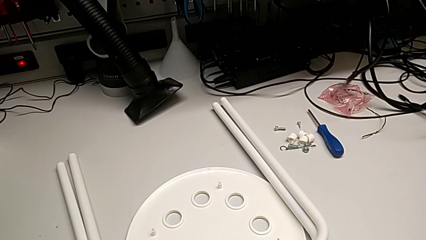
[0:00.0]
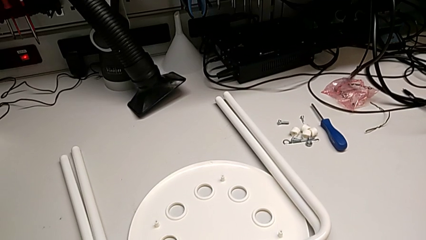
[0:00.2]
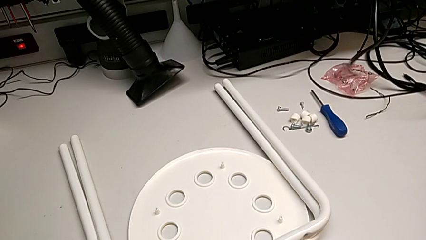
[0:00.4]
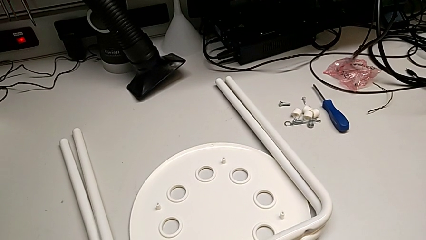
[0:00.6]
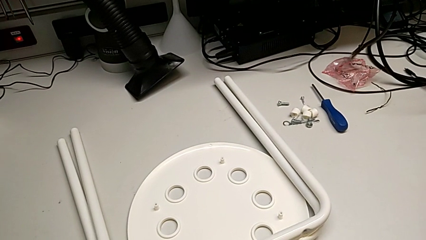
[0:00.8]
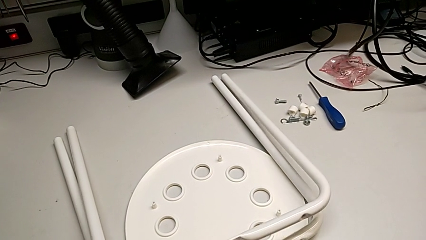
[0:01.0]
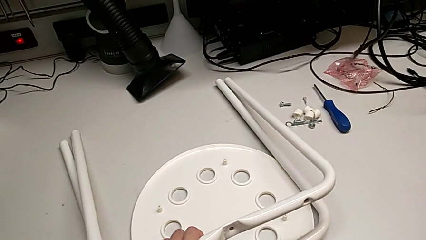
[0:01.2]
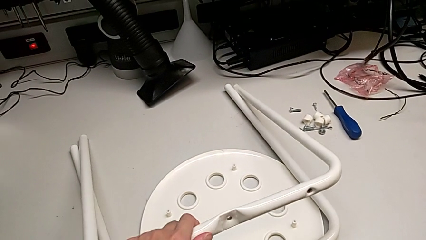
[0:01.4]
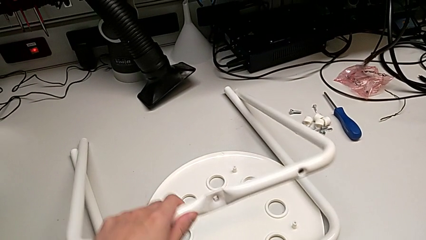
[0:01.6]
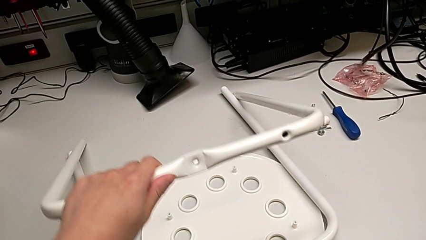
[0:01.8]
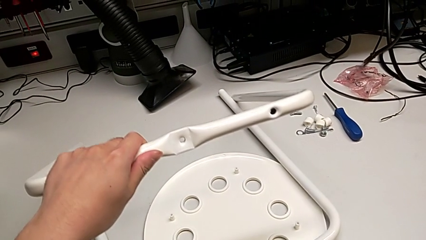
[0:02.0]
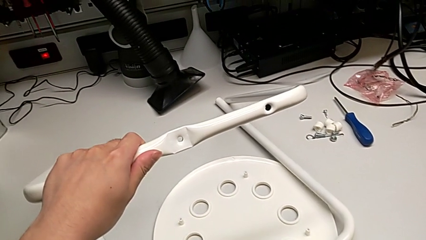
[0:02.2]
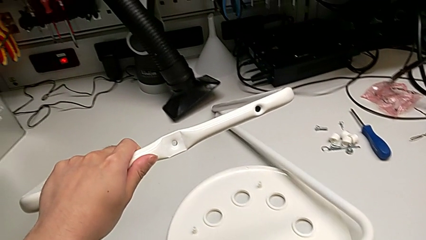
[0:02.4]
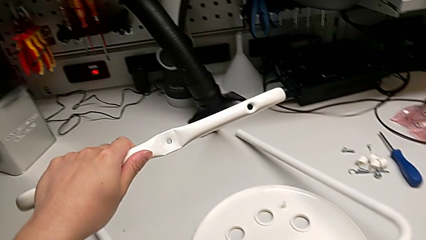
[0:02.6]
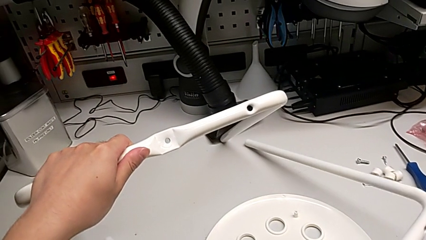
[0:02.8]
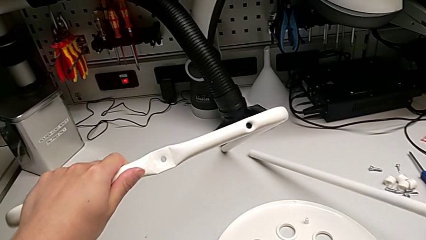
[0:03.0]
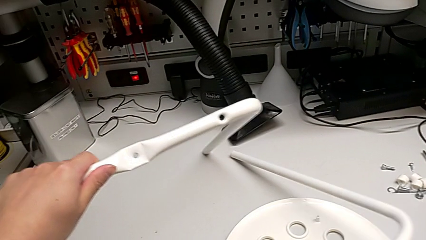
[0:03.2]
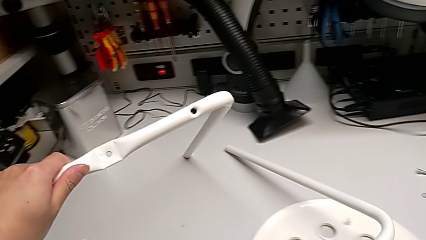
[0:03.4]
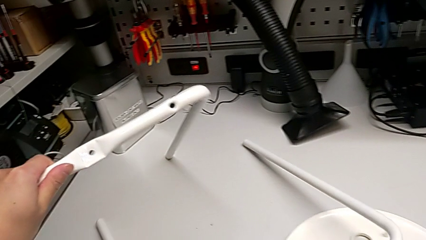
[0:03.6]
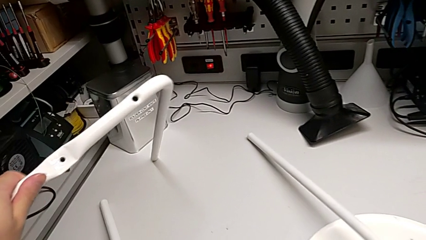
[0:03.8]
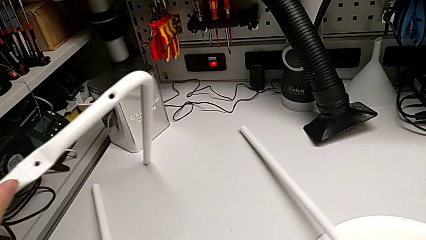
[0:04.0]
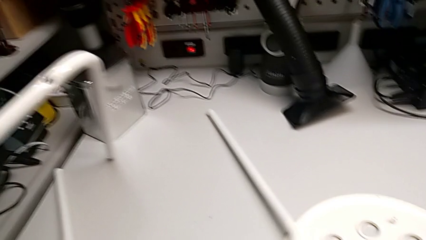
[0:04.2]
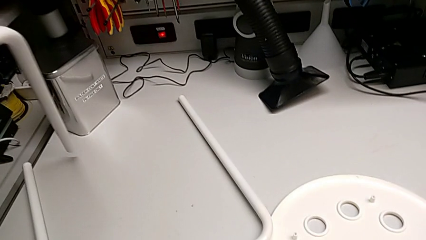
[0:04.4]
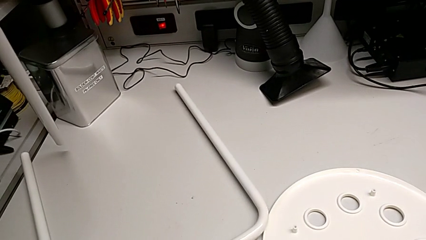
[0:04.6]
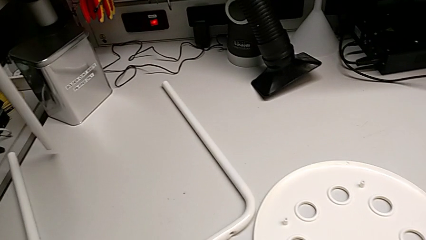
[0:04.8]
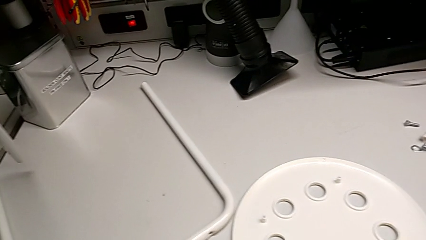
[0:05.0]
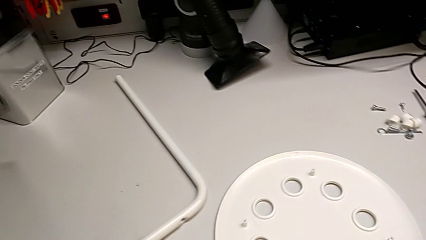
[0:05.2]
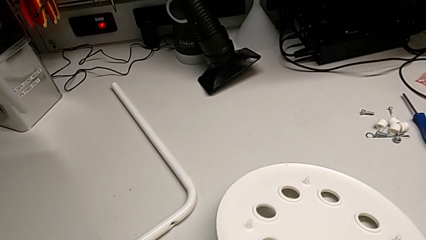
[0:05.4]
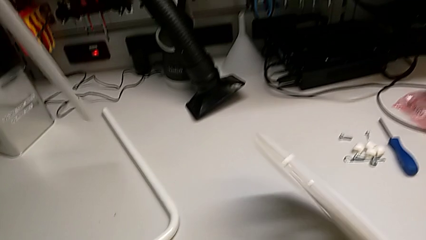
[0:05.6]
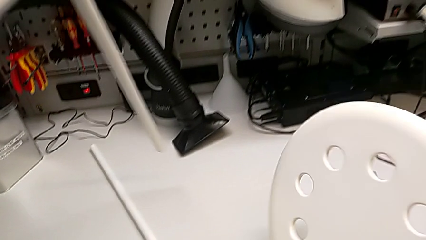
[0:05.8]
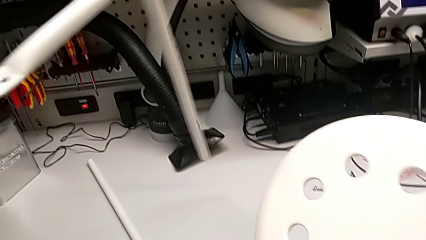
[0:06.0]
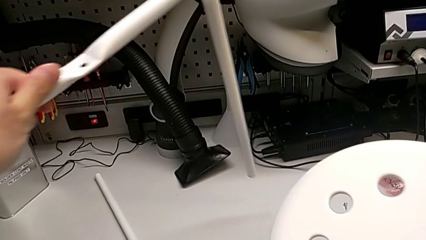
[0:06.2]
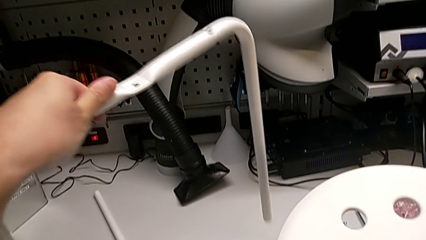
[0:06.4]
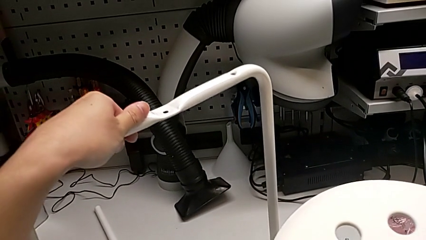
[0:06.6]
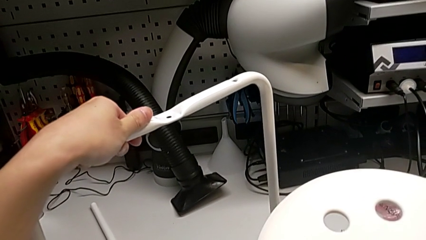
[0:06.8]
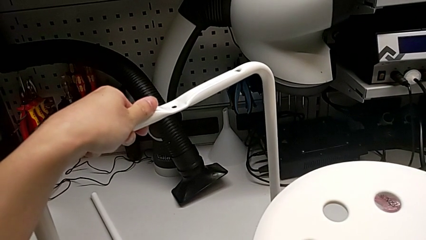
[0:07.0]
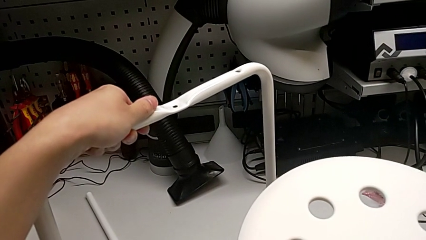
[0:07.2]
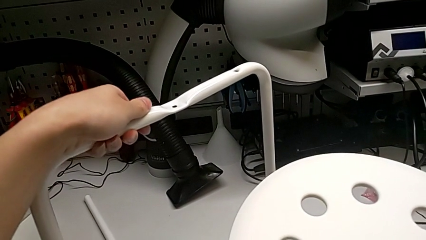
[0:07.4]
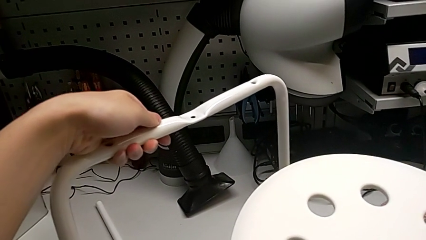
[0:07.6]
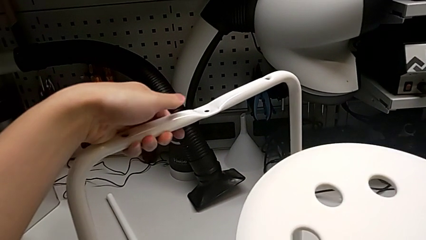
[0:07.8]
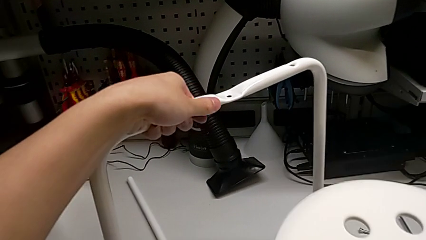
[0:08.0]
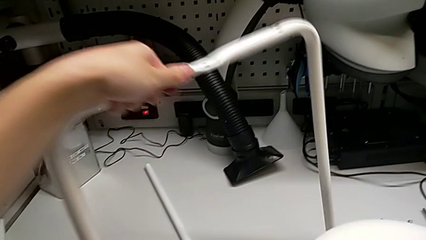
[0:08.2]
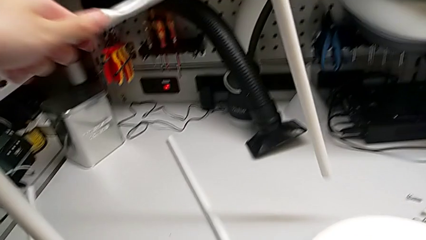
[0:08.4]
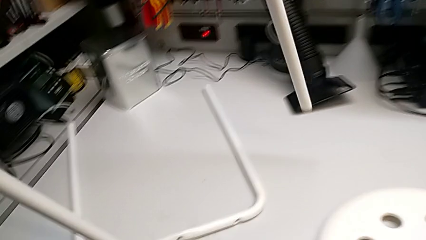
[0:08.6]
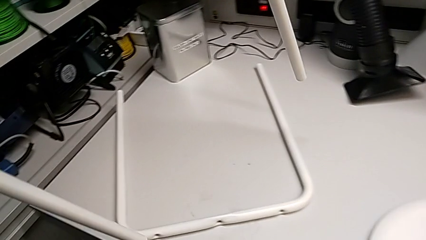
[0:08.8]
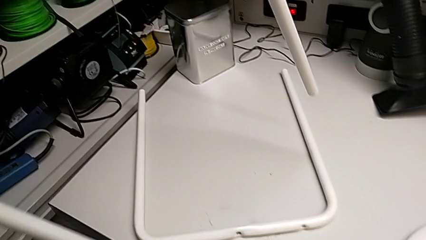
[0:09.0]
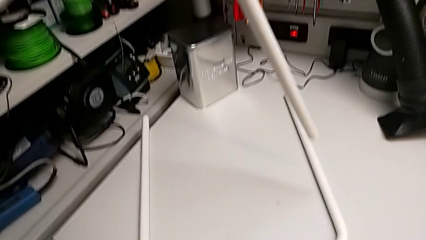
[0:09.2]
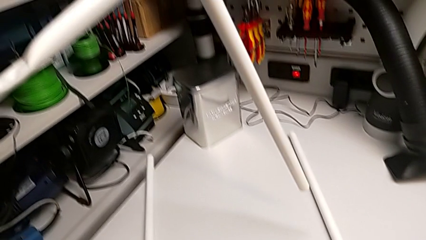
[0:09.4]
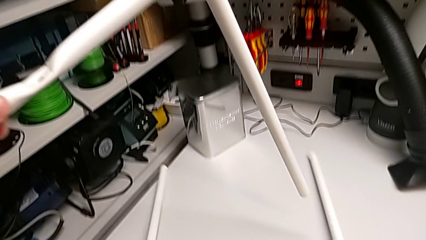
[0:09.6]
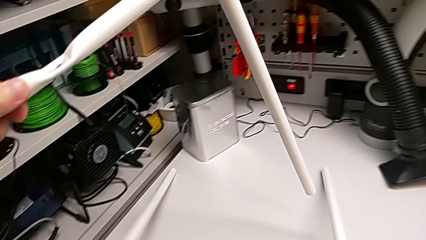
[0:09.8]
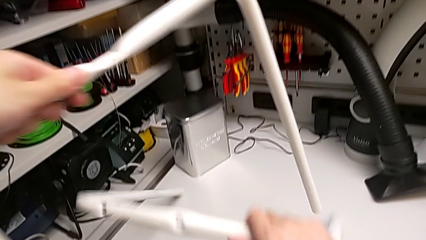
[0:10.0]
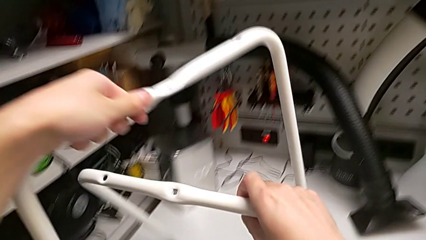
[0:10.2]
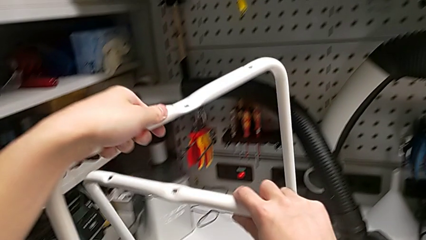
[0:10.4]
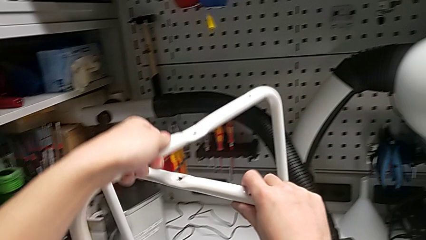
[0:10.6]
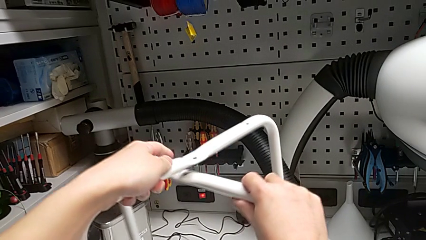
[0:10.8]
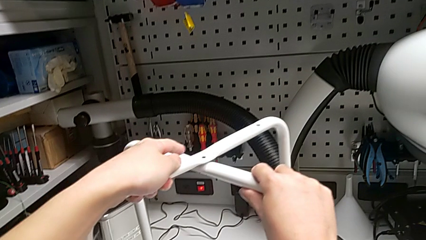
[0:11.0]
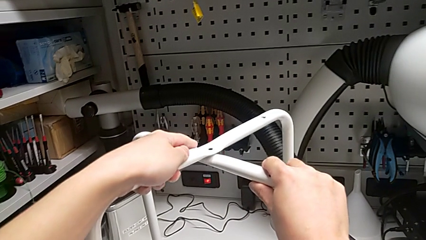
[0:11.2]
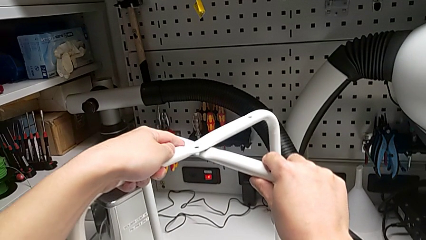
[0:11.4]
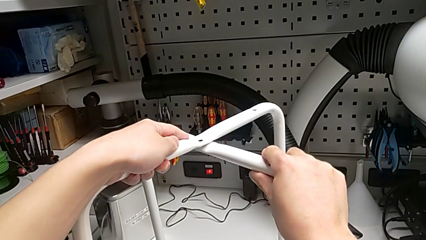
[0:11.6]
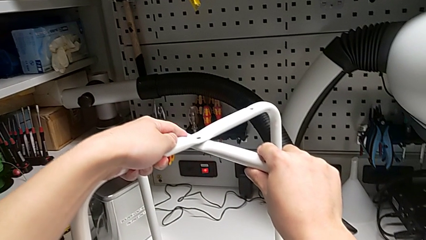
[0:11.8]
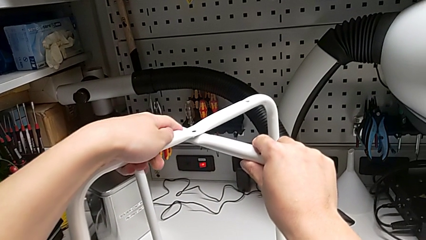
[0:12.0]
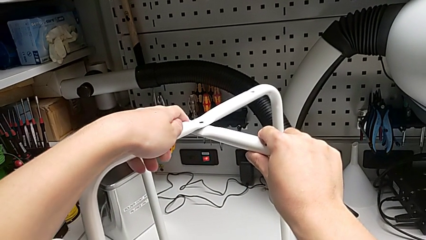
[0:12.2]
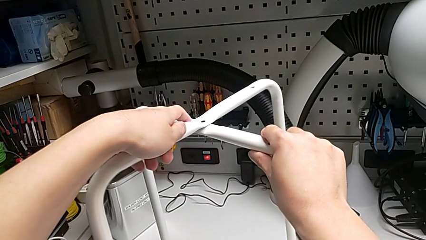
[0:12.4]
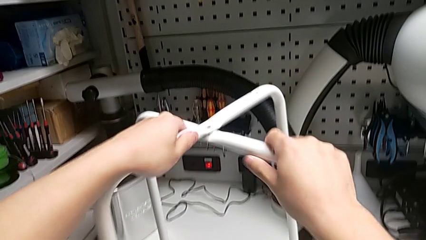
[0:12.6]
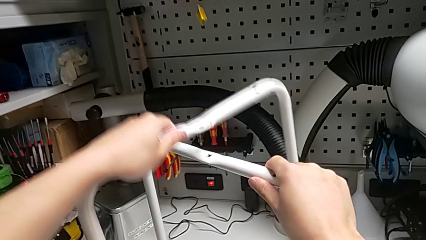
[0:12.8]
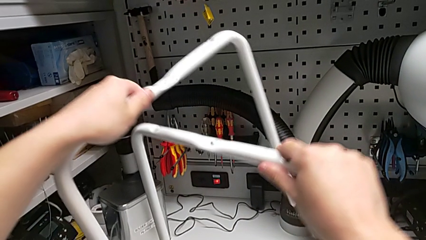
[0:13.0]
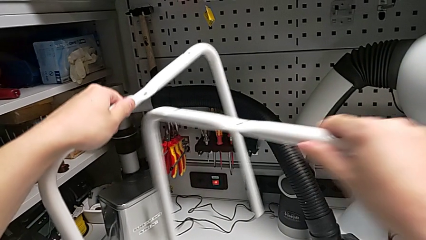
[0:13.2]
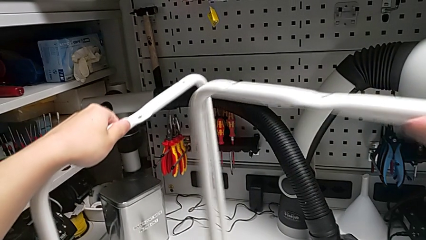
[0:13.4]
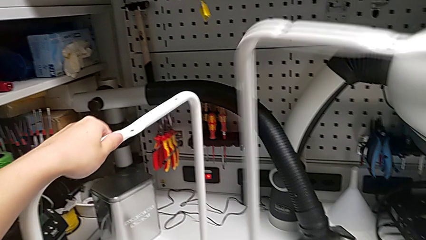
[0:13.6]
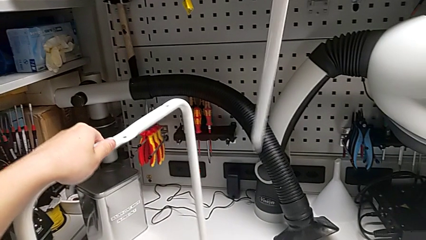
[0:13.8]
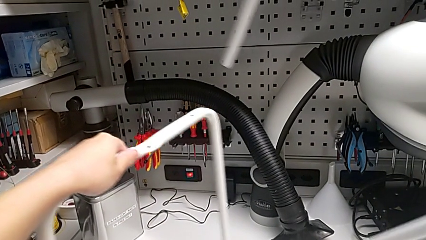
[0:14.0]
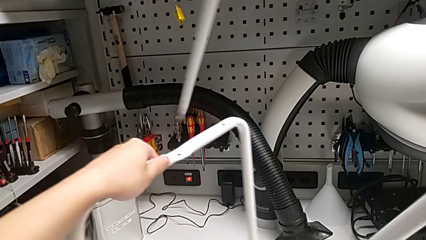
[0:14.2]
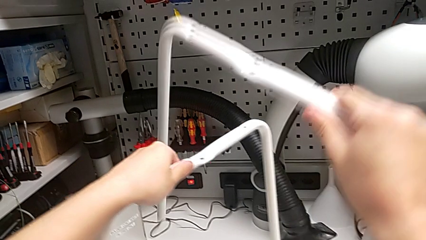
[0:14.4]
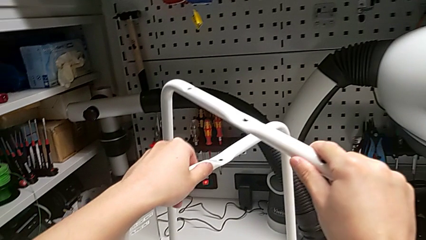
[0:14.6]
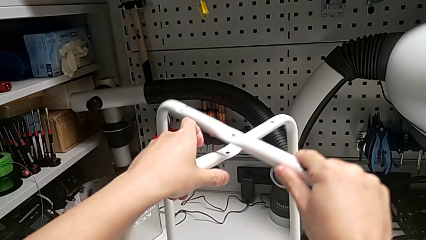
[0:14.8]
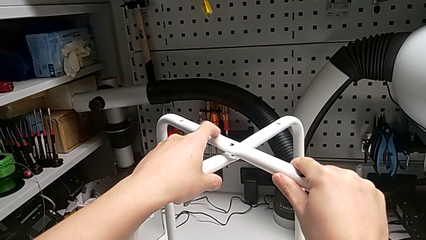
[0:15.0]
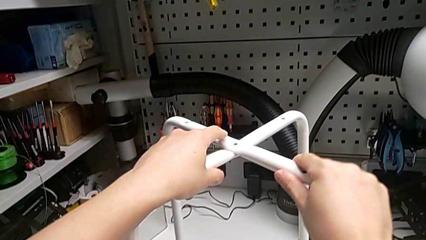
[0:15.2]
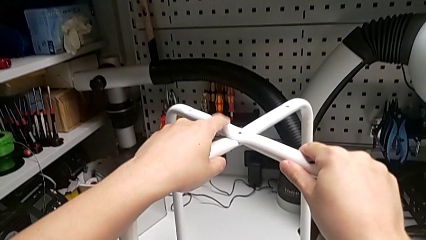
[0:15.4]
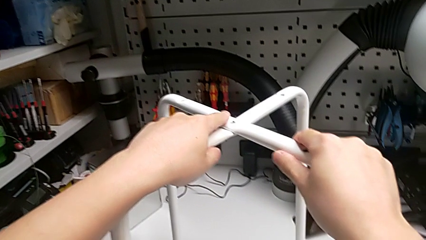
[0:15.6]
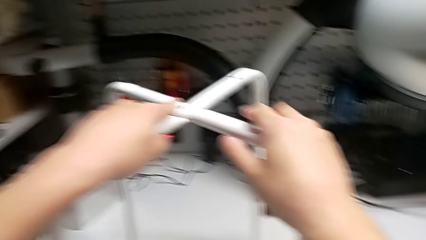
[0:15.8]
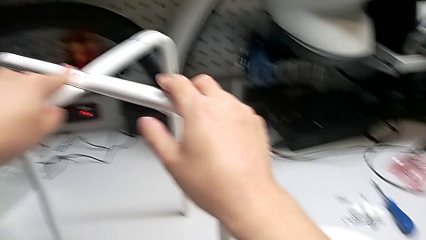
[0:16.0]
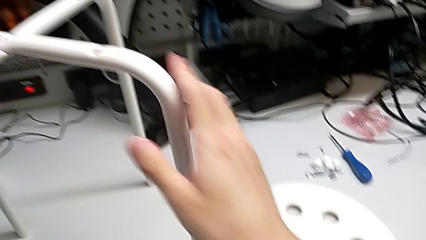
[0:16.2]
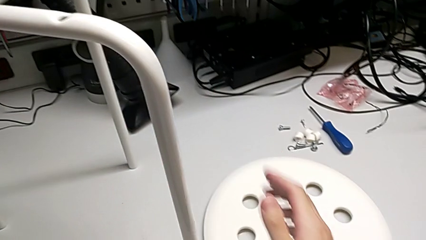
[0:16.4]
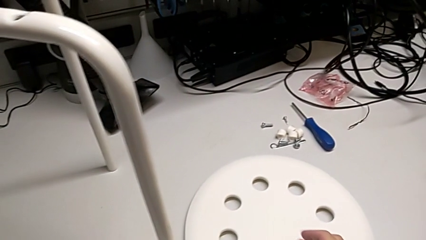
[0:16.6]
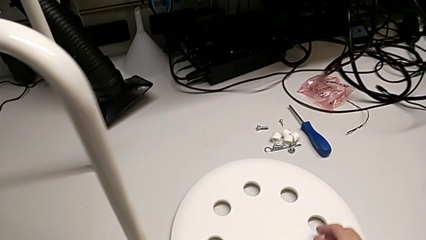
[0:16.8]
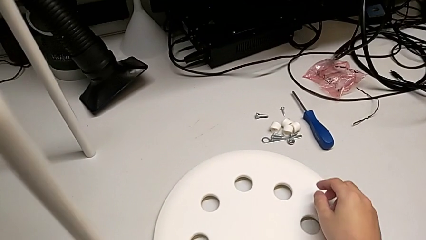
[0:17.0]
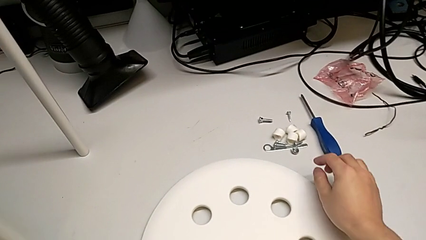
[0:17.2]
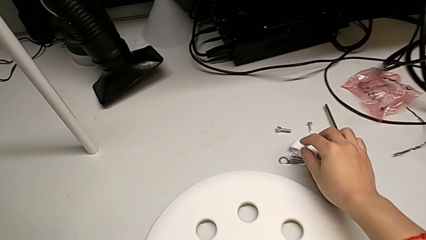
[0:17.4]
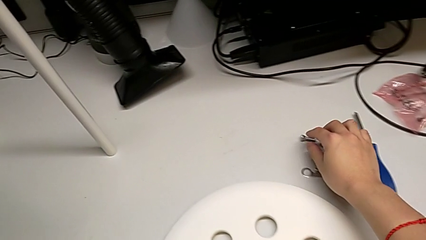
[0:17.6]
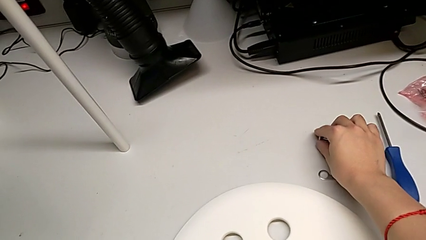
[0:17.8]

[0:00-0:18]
The camera wearer is assembling the legs of the chair. They lift the leg with the left hand, slide it with the right hand, wrongly rotate the seat with the right hand and place the leg with the left hand, place the seat, lift the leg, wrongly align it, withdraw it, align it and grab the bolt.
